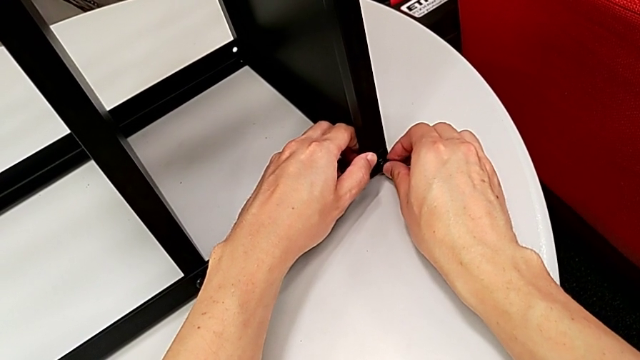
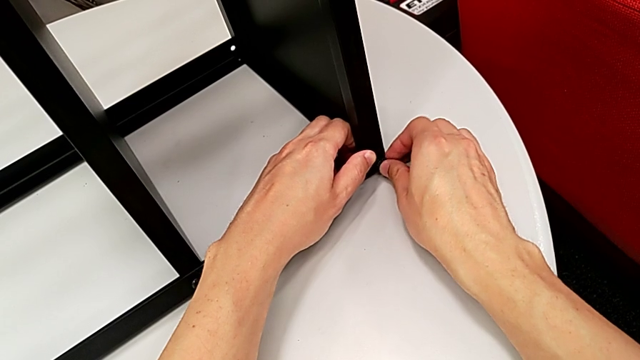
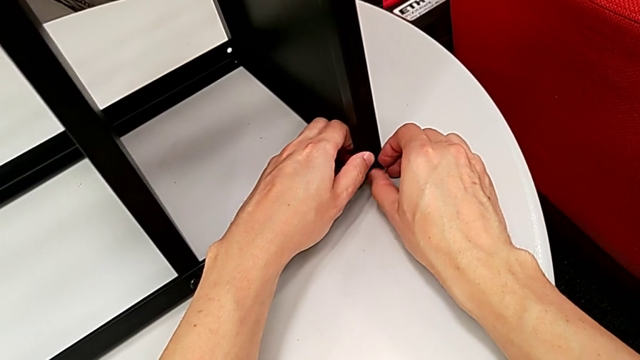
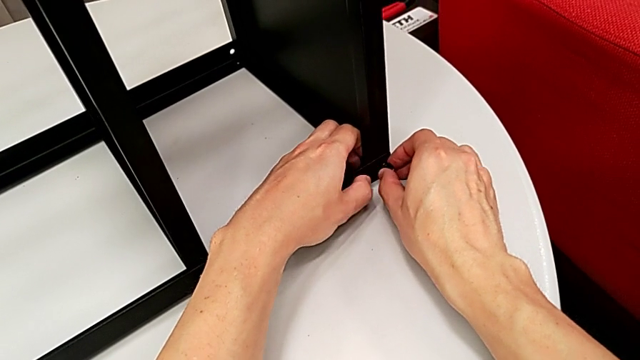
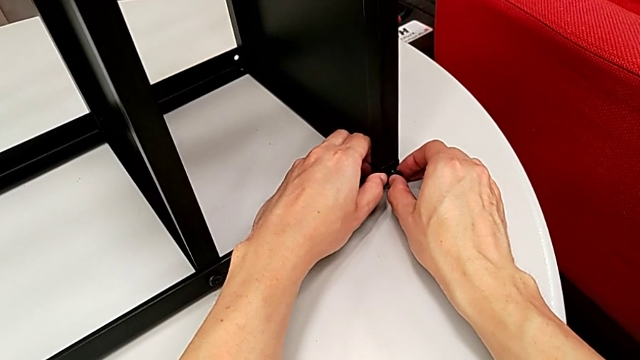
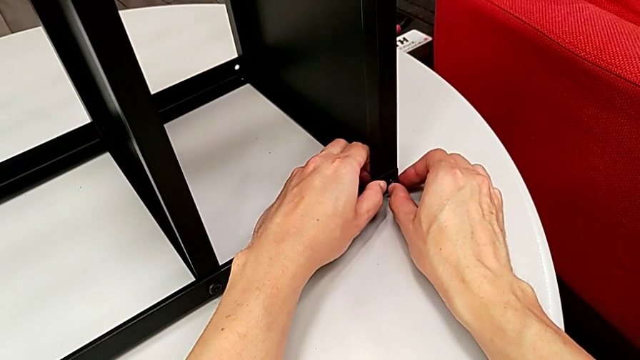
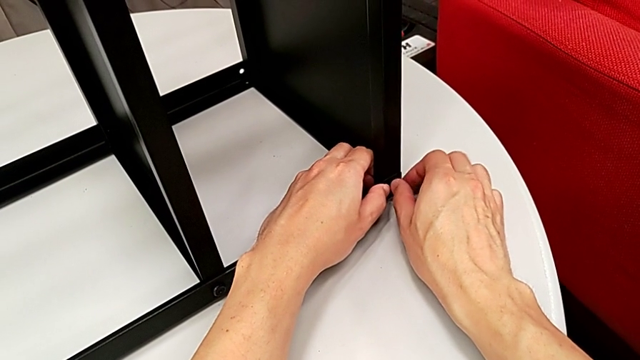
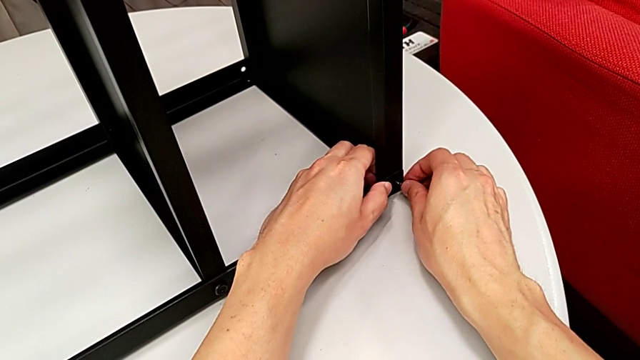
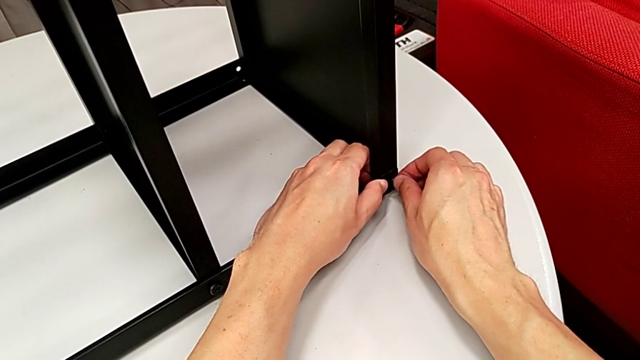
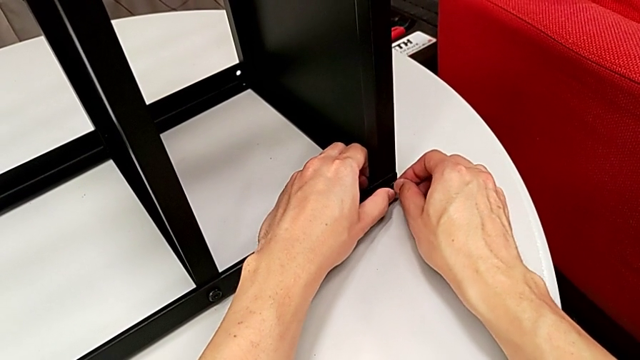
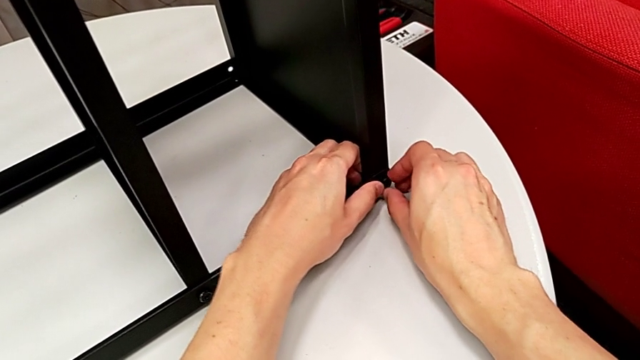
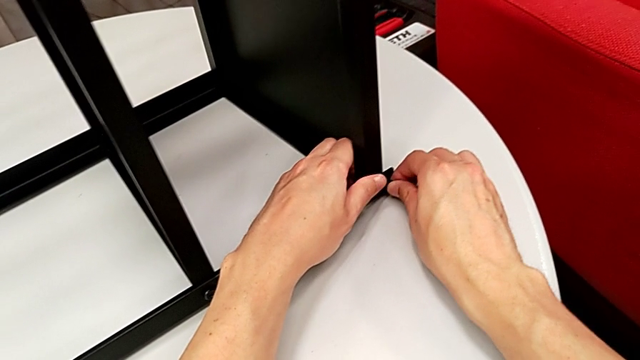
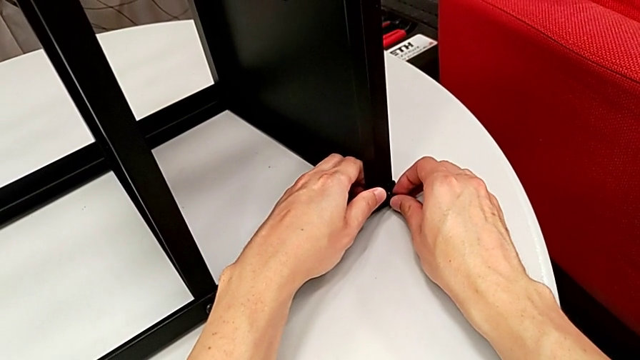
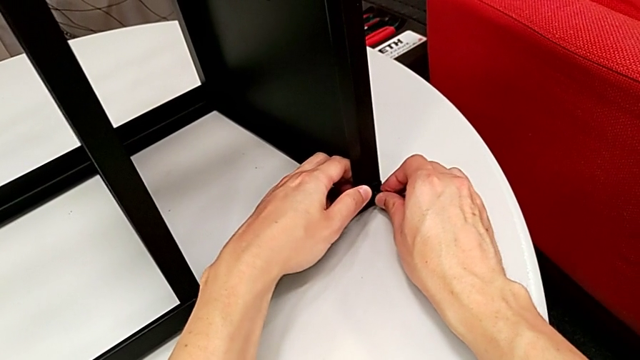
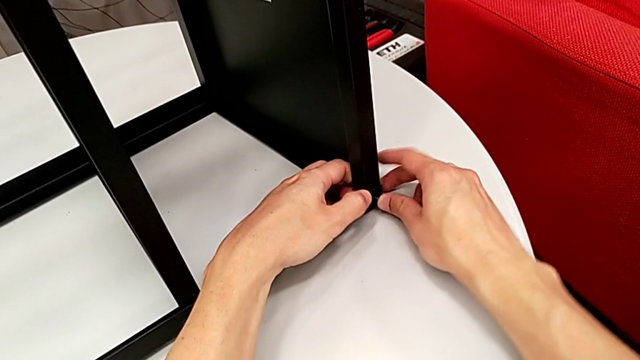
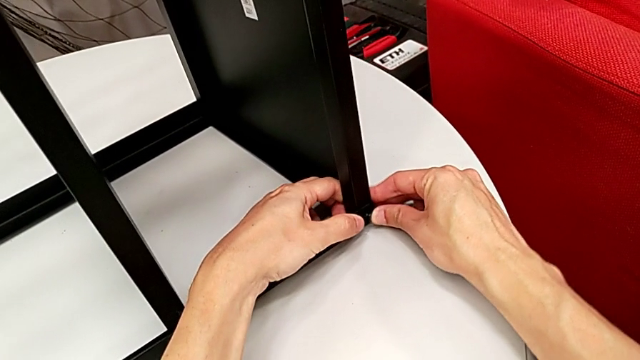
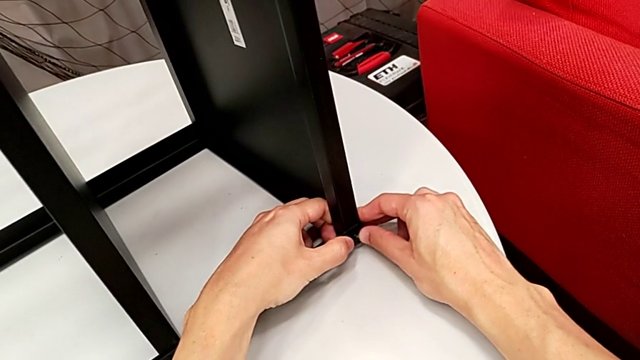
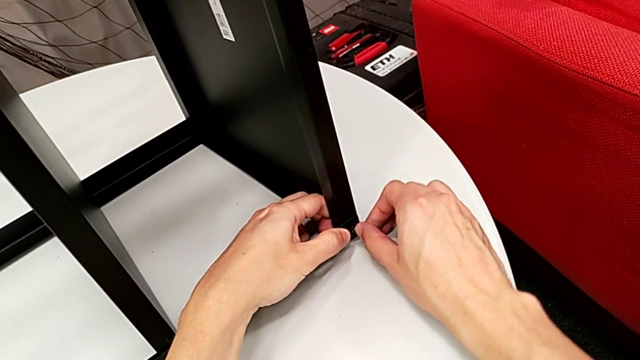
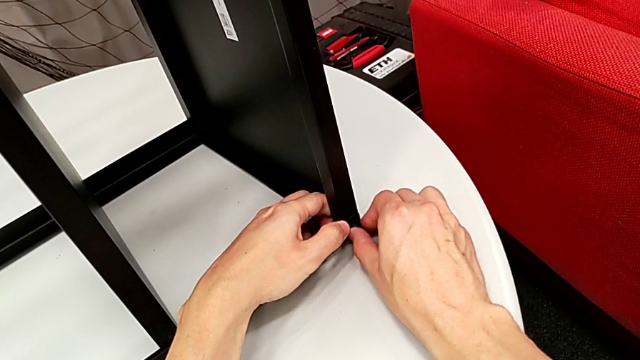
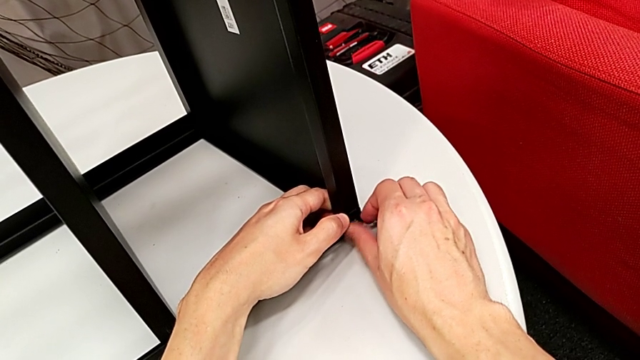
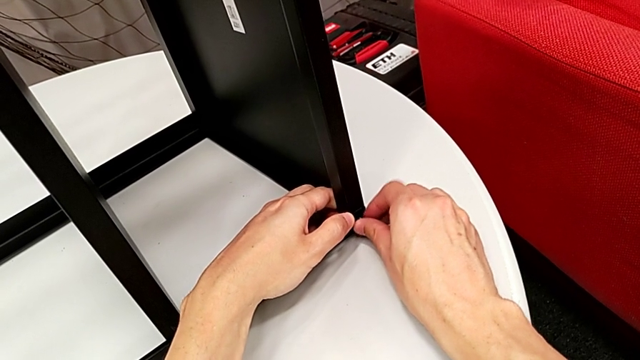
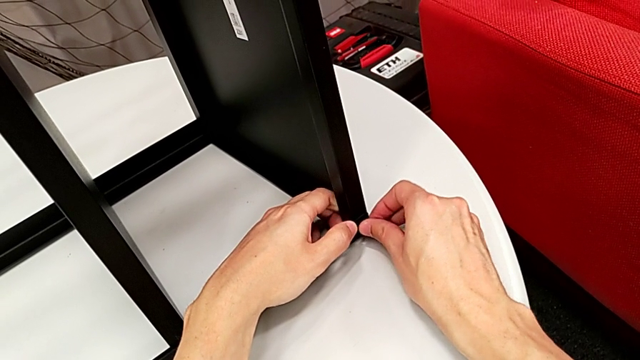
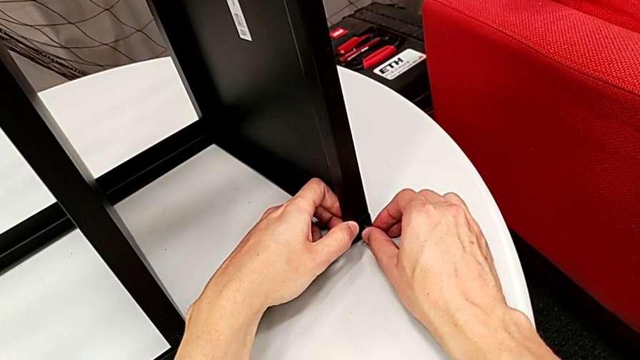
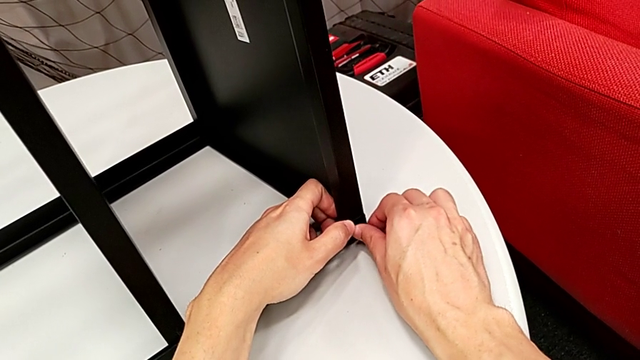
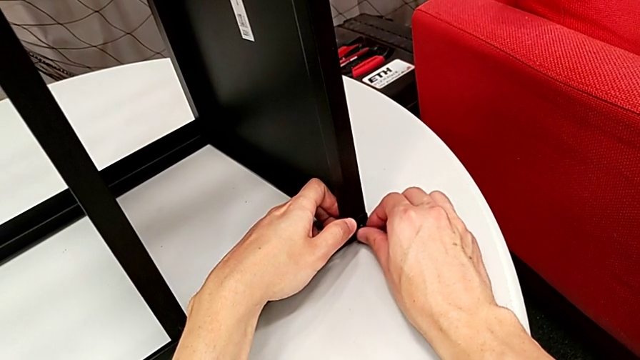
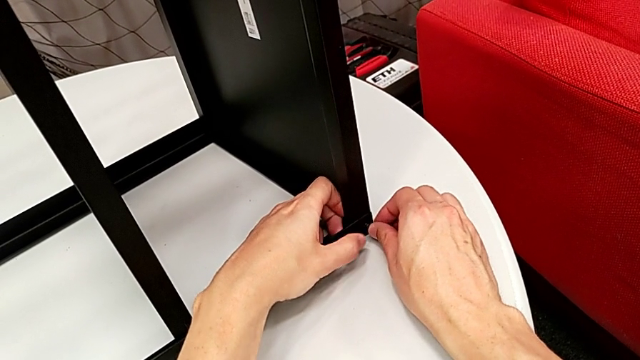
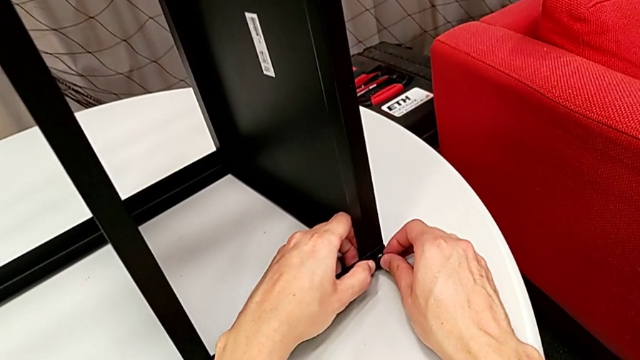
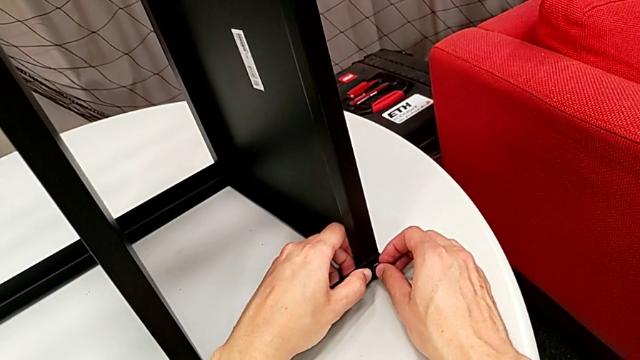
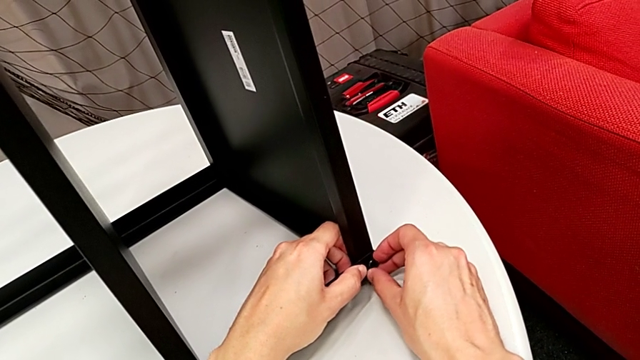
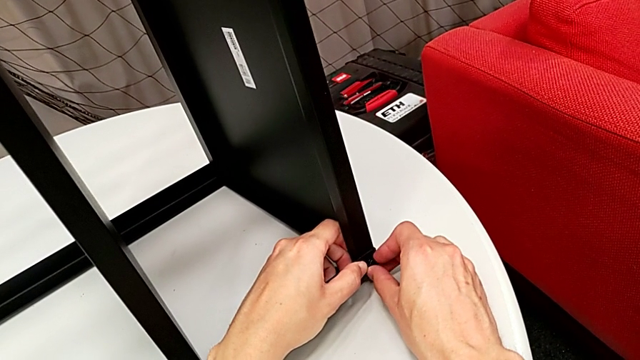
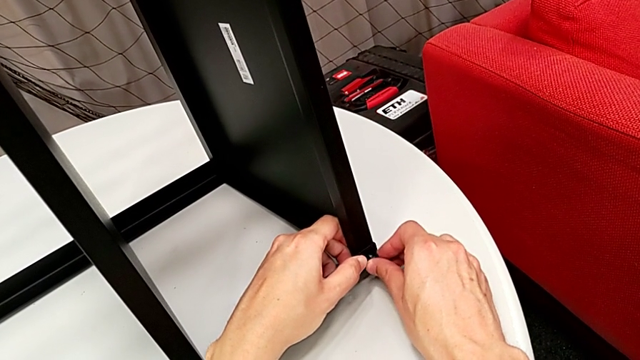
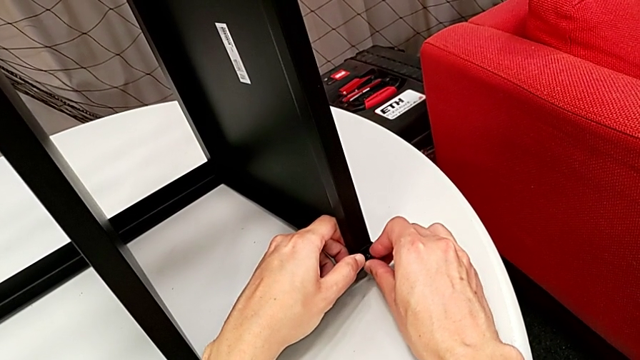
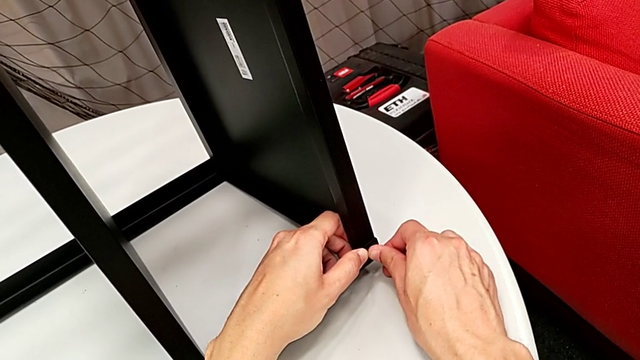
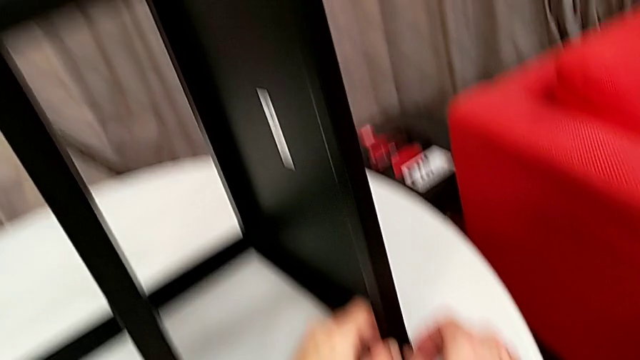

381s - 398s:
The camera wearer is screwing the first side to the top tray. They keep wrongly aligning the hex socket head, not placing the screw correctly, and withdraw it.

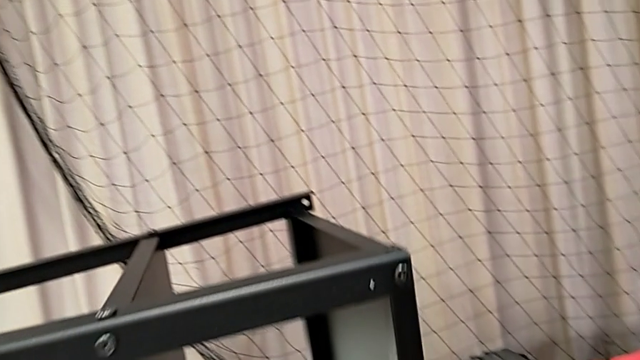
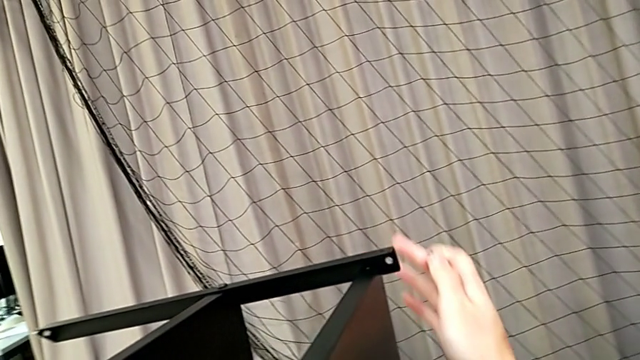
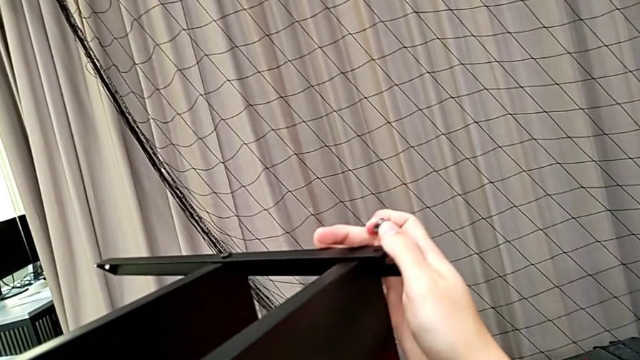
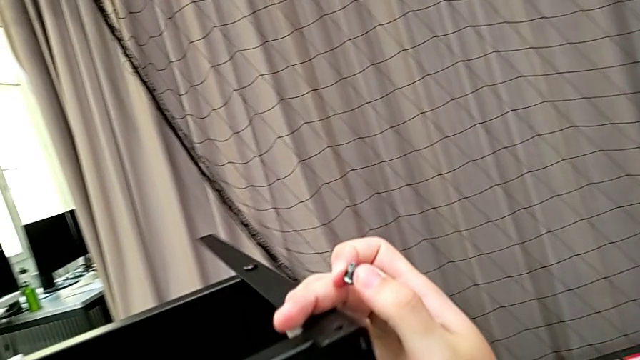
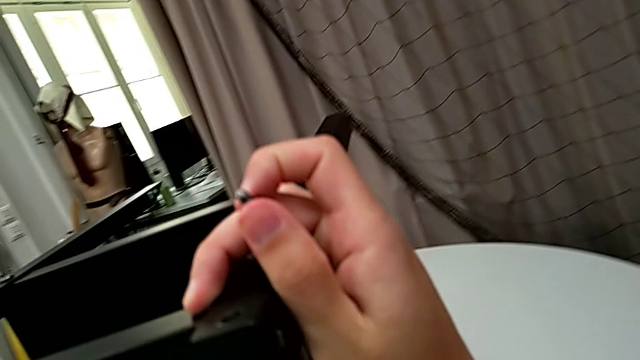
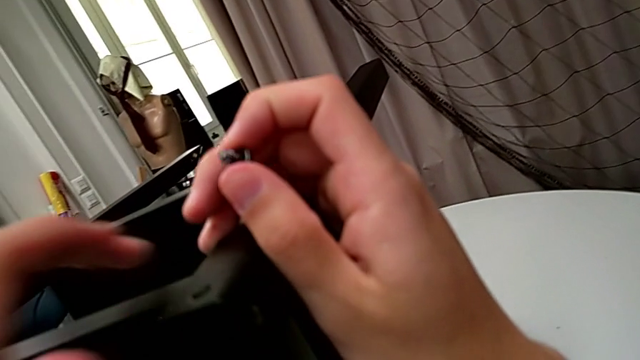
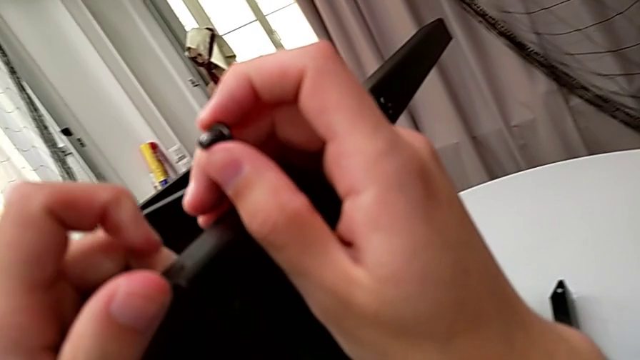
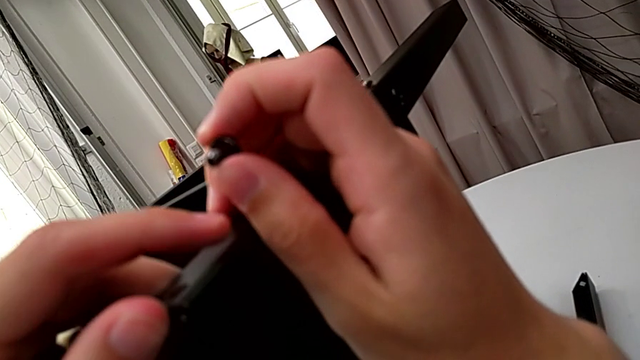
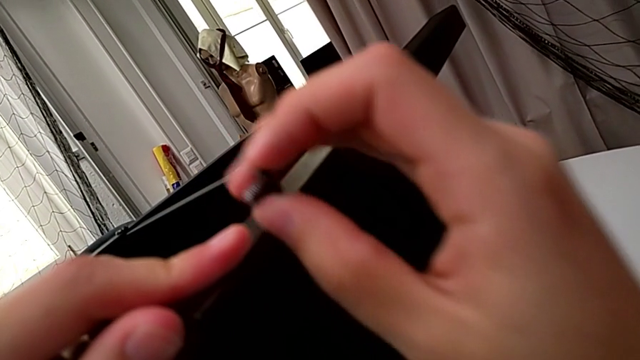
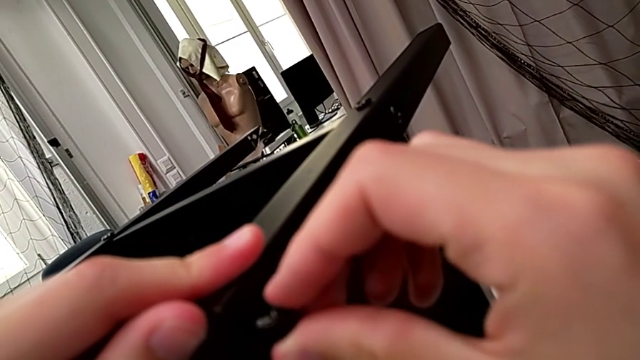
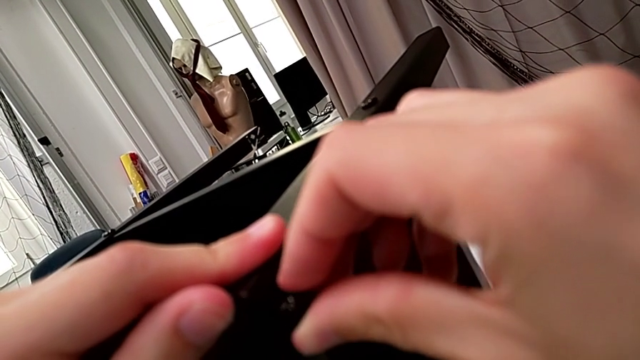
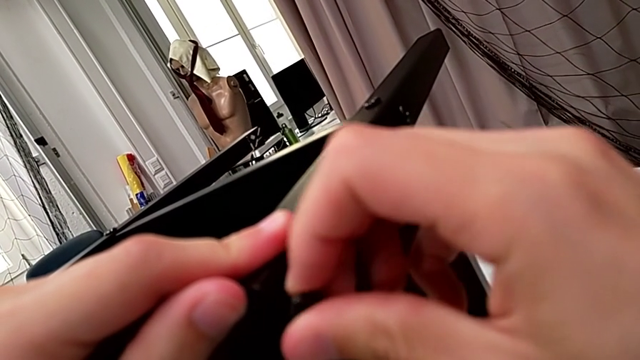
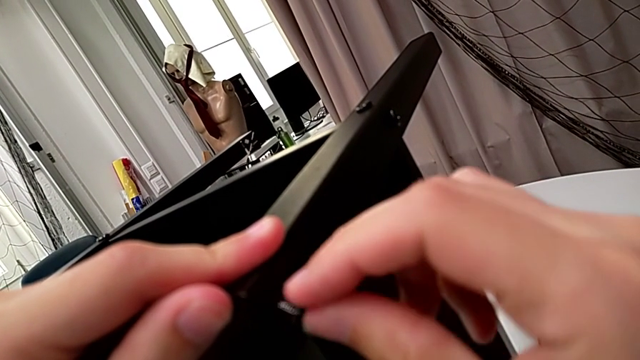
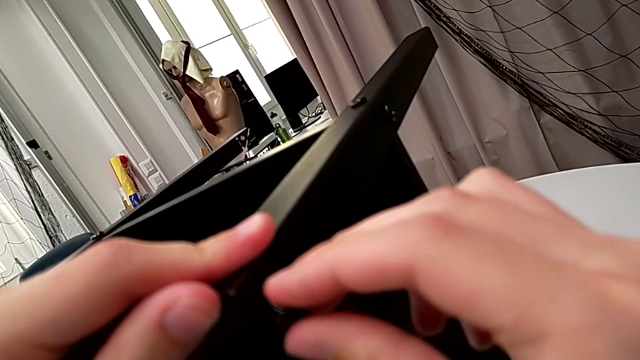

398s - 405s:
The camera wearer is screwing the third leg to the top tray. They rotate the nightstand and insert the hex socket head.
